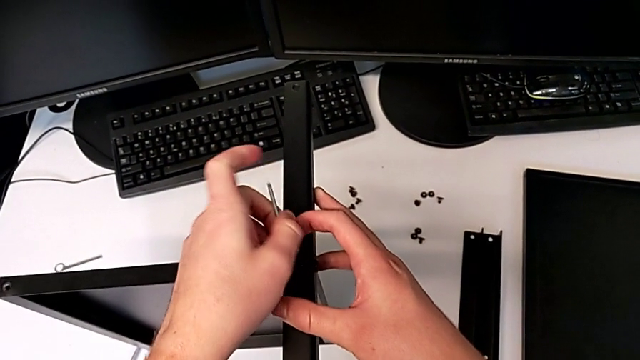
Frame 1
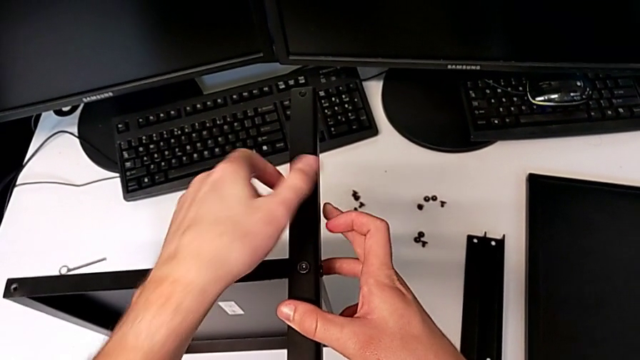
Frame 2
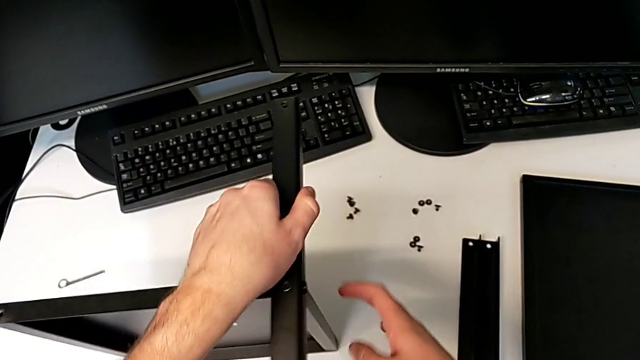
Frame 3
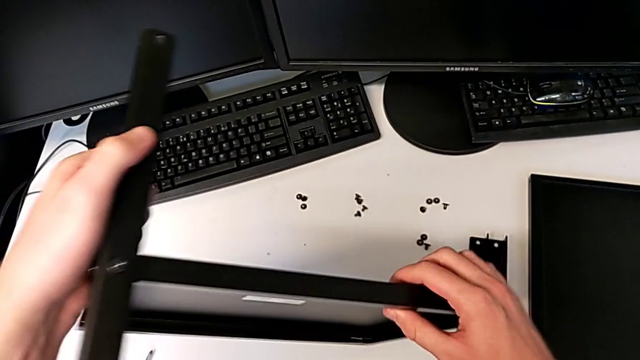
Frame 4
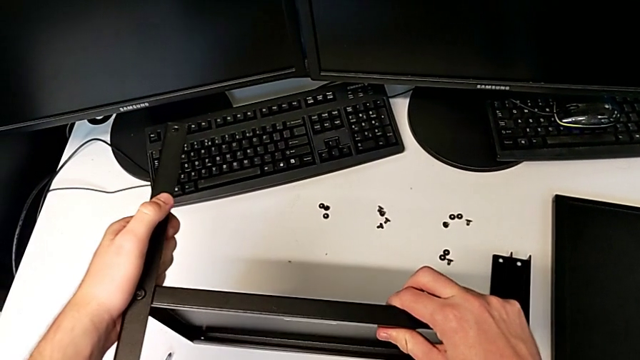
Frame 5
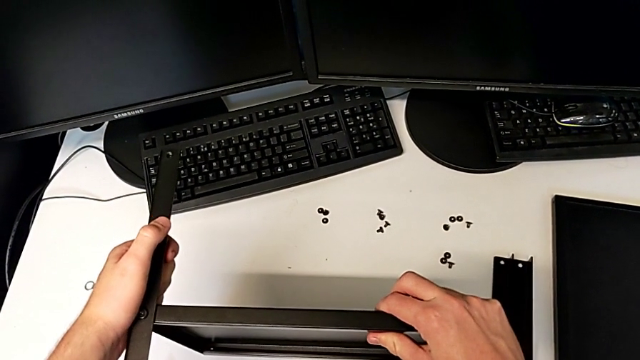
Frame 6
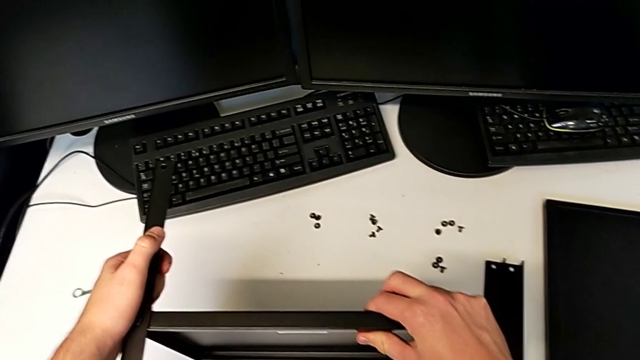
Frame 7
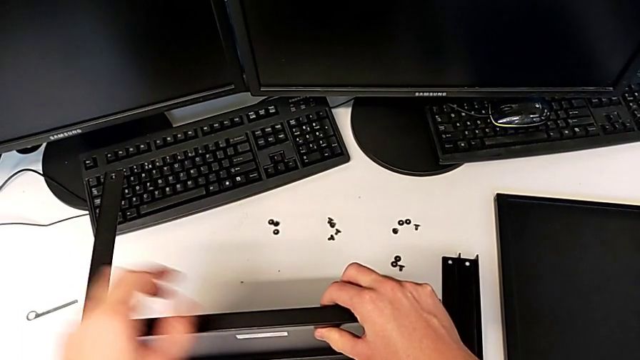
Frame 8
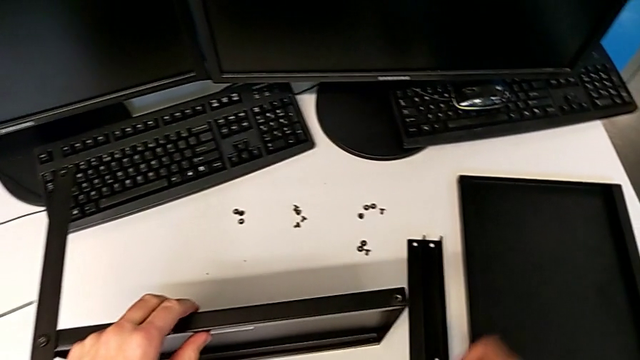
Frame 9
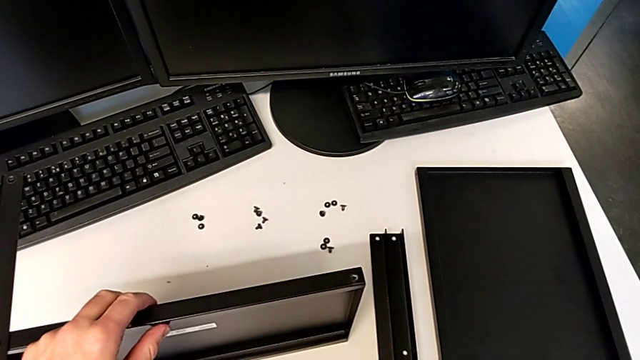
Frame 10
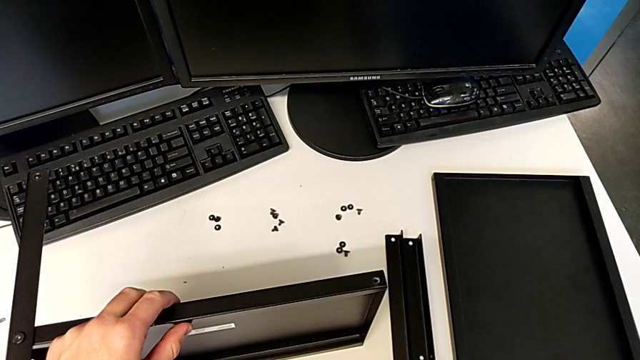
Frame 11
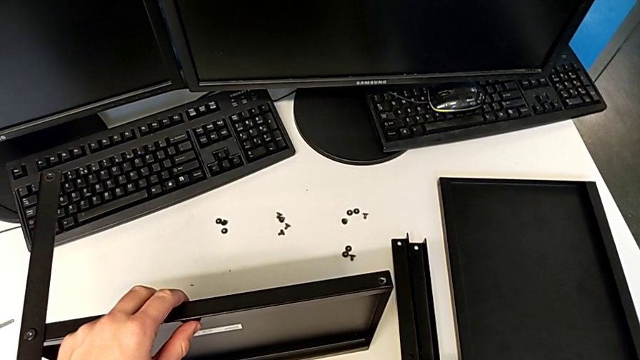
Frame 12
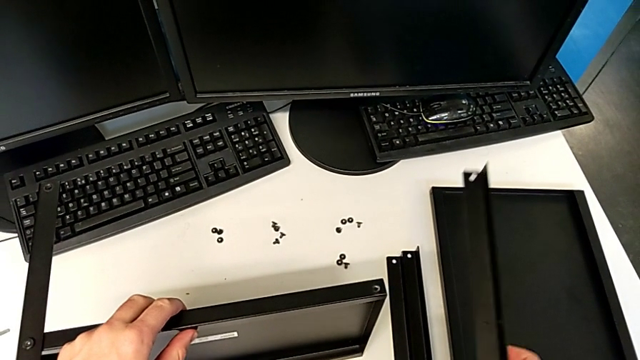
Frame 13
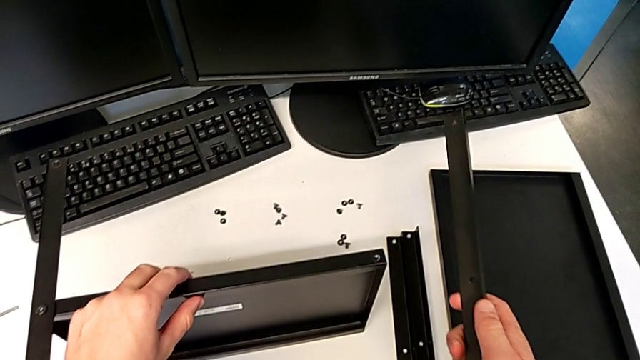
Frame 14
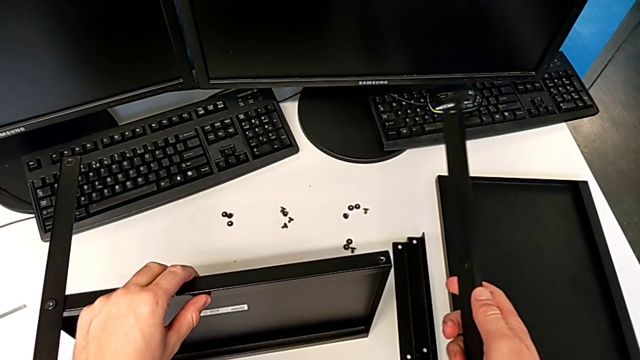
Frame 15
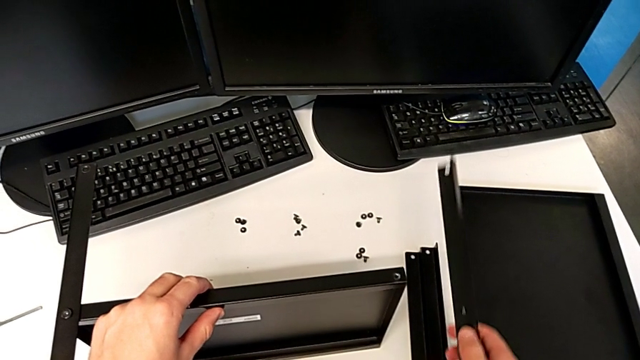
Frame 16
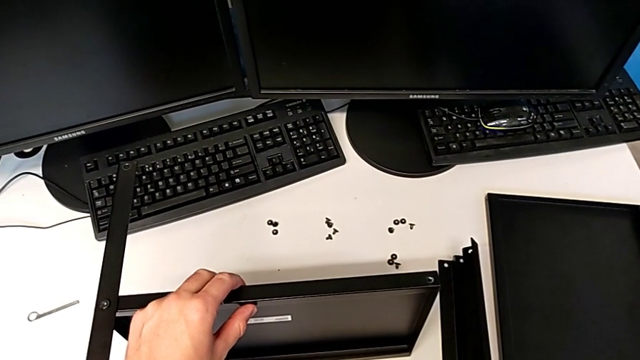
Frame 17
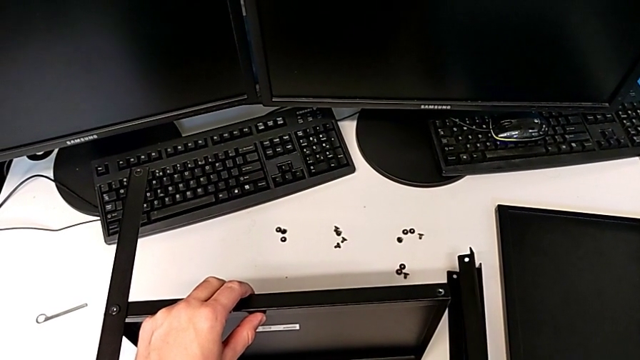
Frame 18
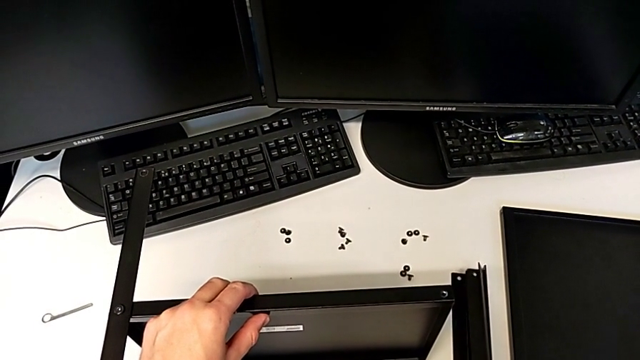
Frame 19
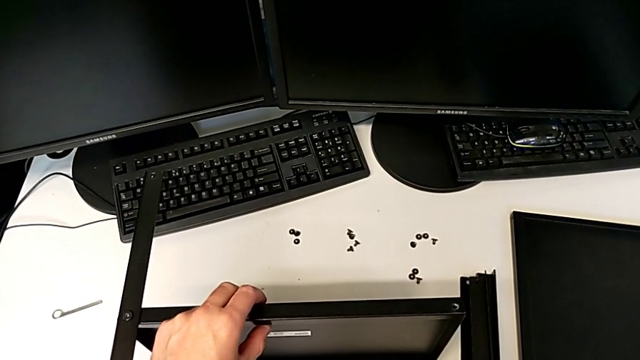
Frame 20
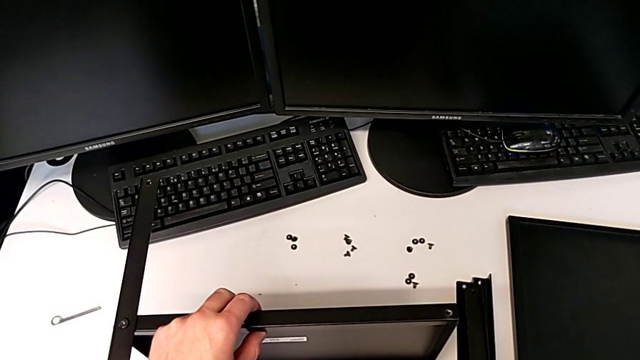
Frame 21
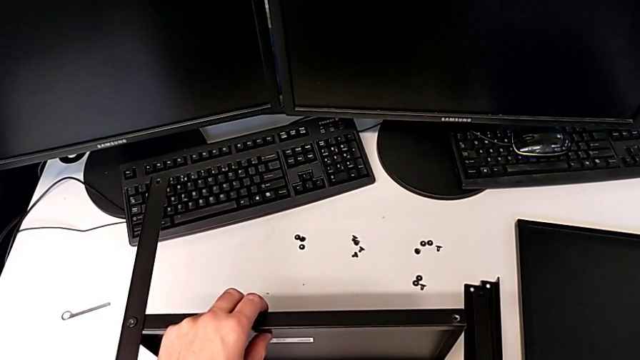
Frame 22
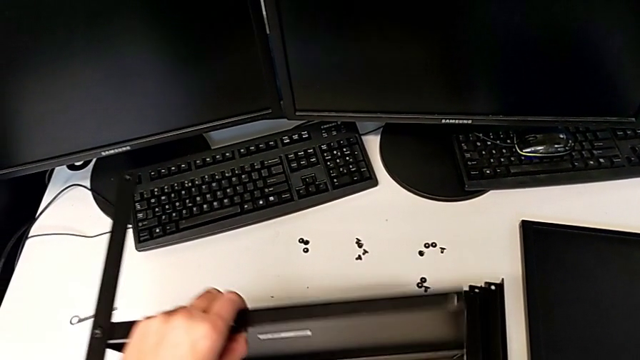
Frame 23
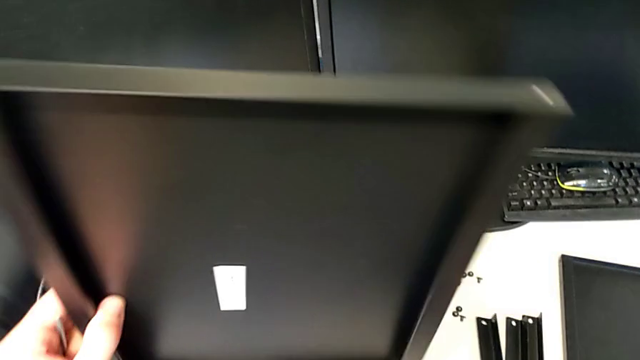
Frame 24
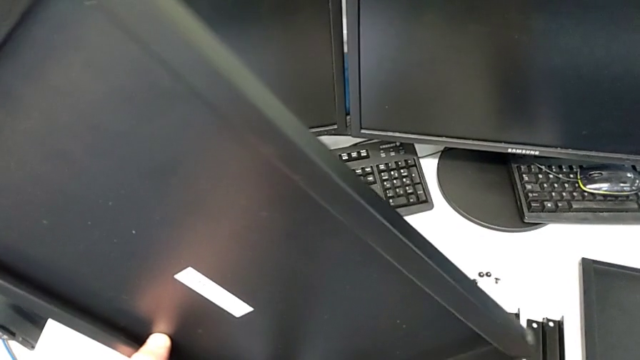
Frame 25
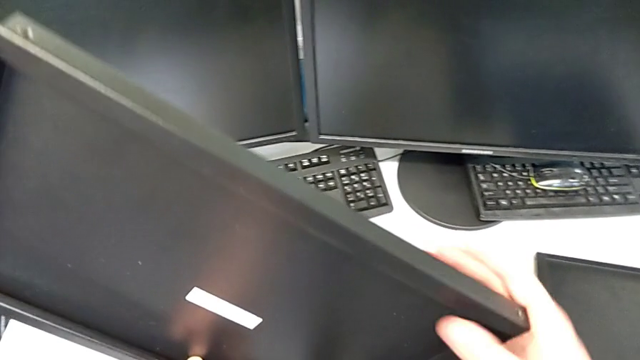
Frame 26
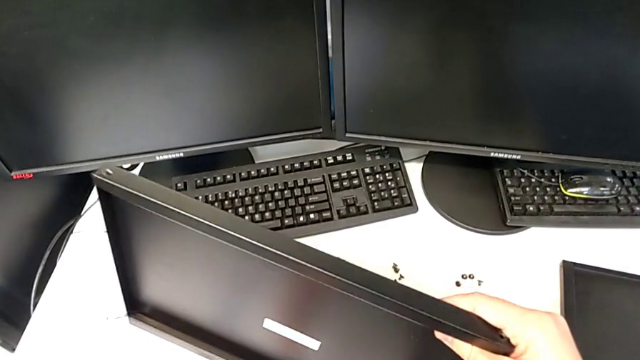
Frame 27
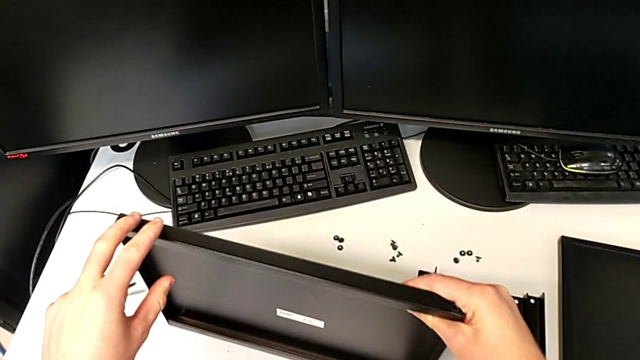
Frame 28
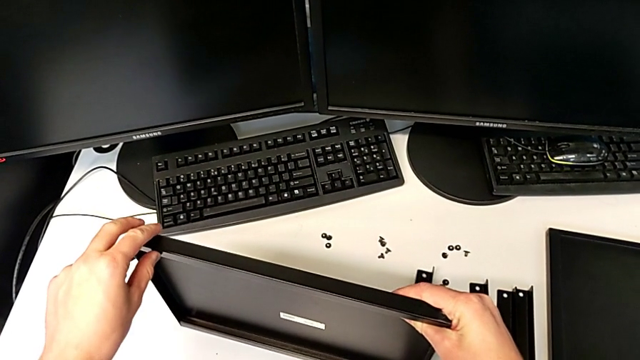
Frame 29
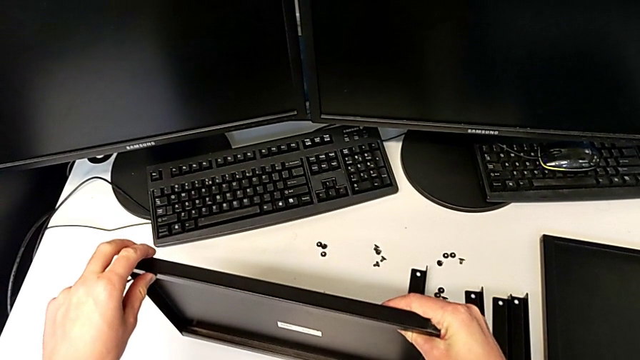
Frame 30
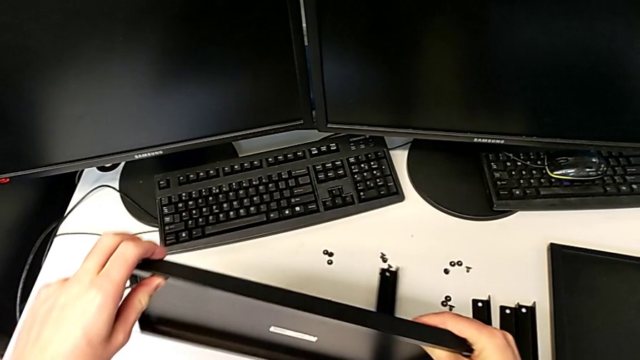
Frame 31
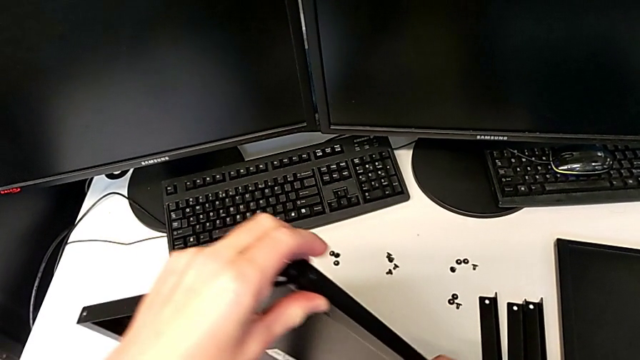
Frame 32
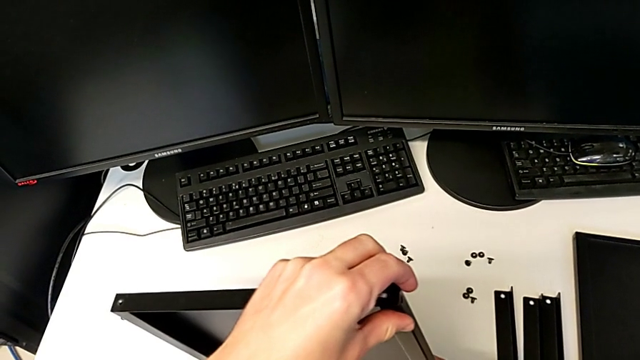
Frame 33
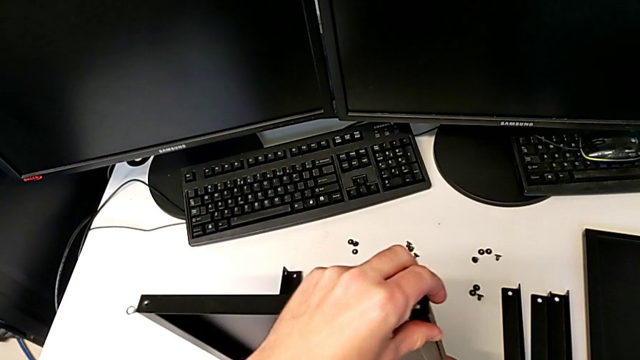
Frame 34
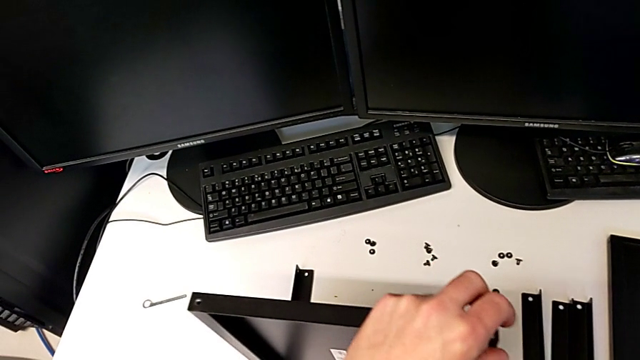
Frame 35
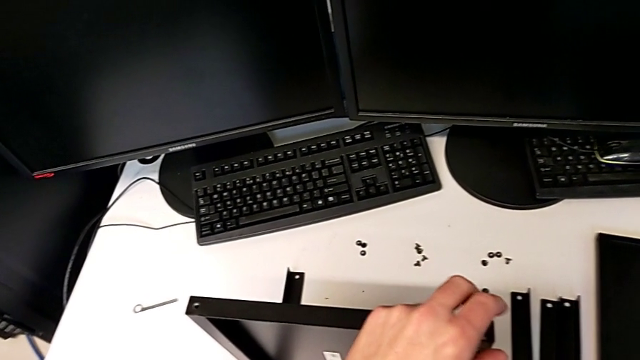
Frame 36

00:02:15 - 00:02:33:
The camera wearer is assembling the first leg and shelf. They withdraw the Allen wrench, rotate the tray, grab the leg, wrongly lift it, place the leg with the right hand, rotate the tray with the left hand, place the nightstand, rotate it and place the nightstand.

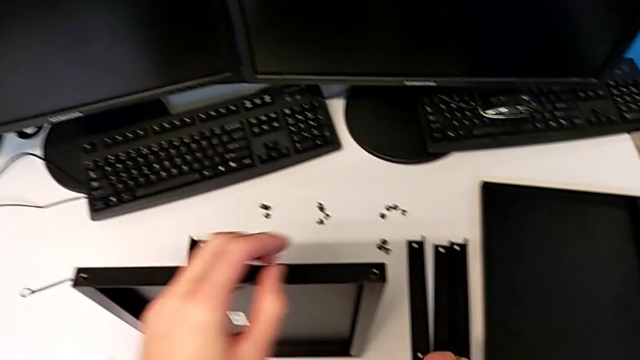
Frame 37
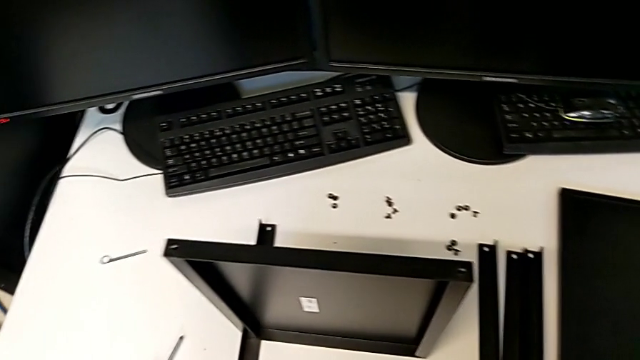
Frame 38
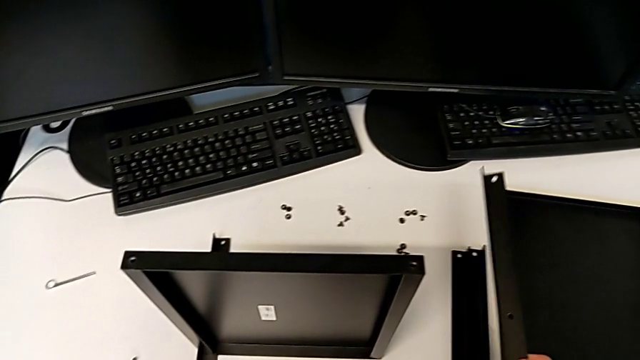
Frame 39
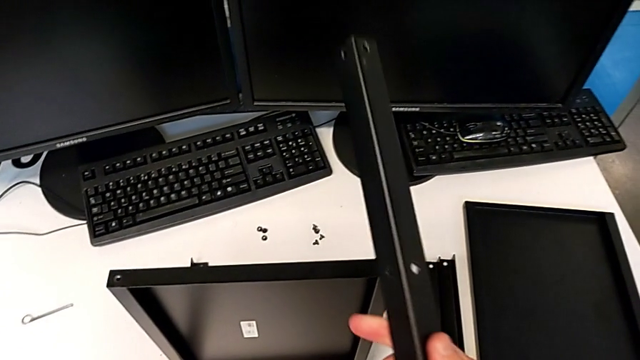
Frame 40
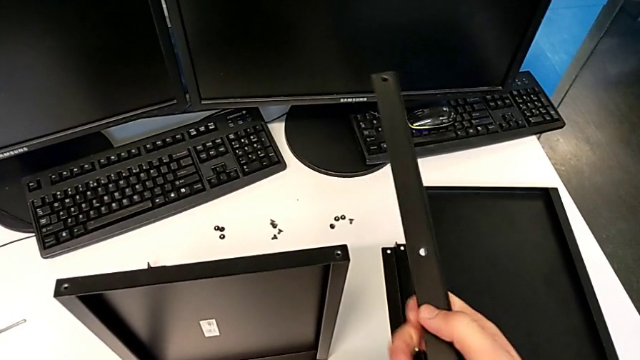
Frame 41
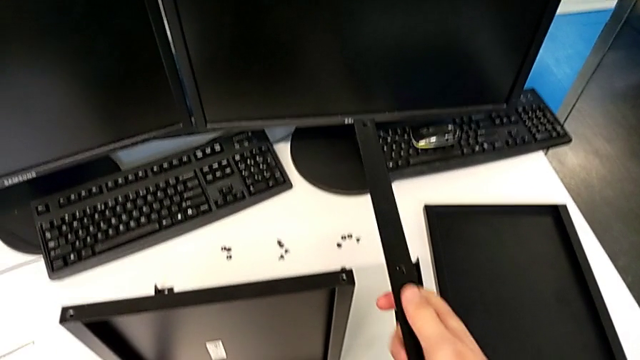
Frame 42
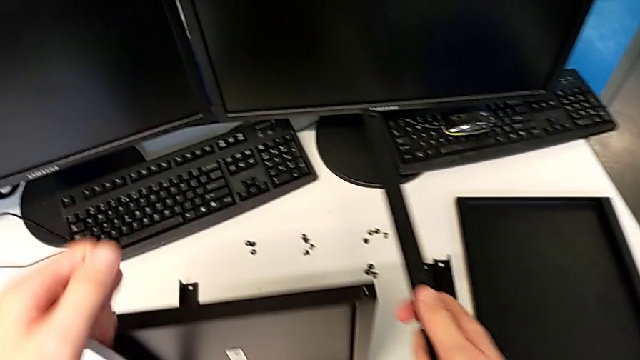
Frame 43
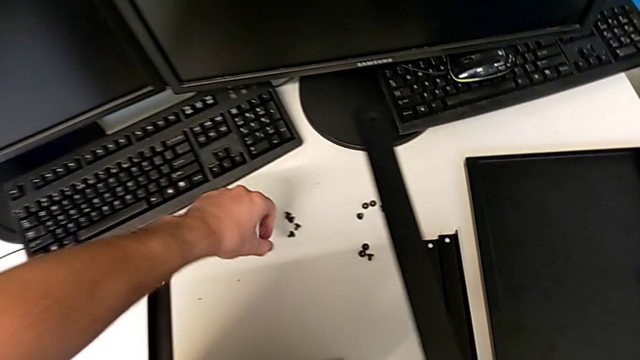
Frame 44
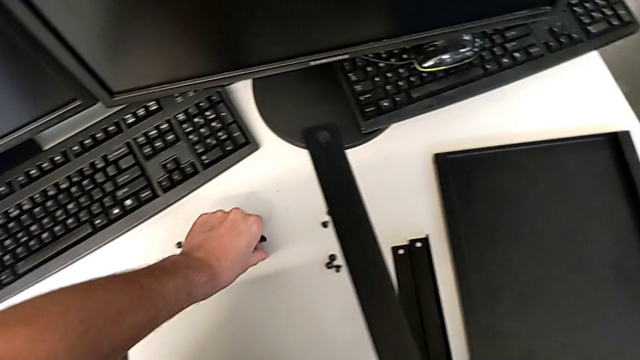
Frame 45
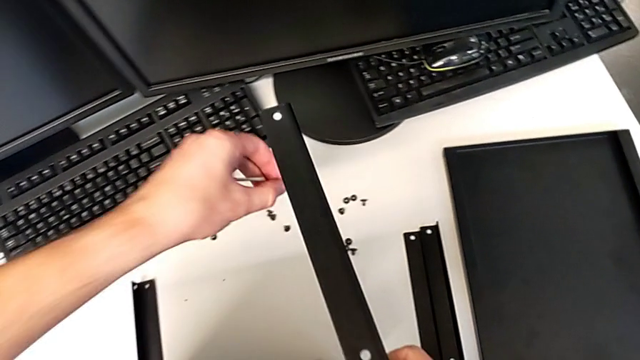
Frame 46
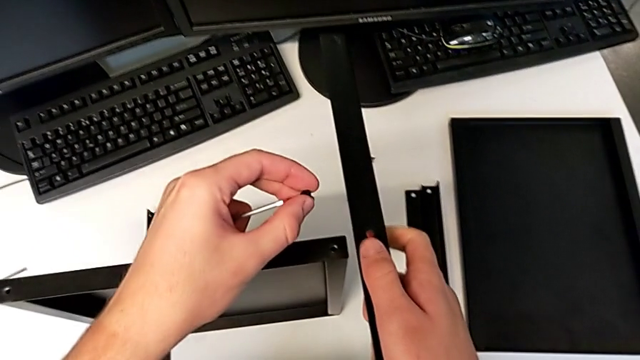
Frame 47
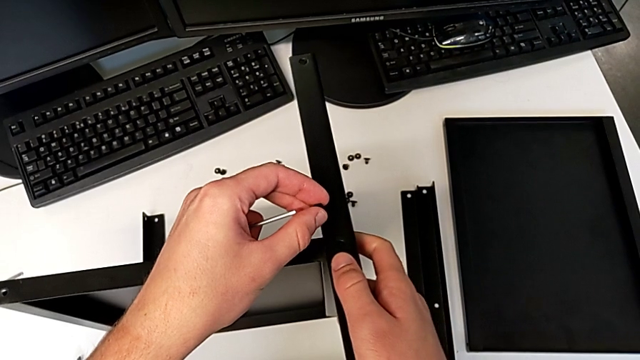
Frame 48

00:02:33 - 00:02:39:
The camera wearer is assembling the second leg and shelf. They lift the leg, grab the hex socket head and begin to wrongly align the leg.
